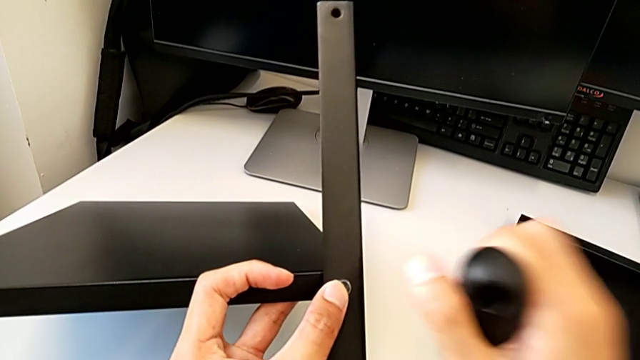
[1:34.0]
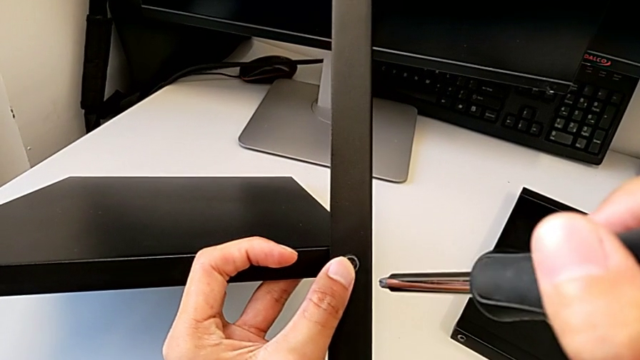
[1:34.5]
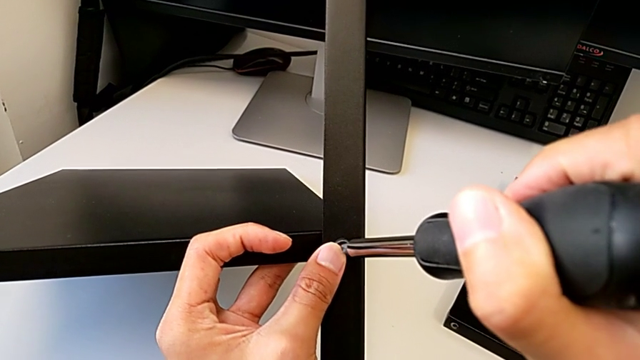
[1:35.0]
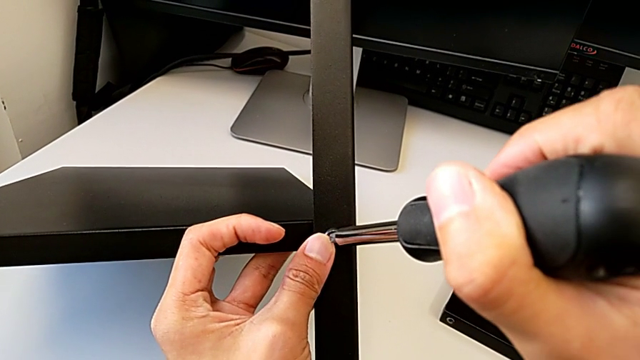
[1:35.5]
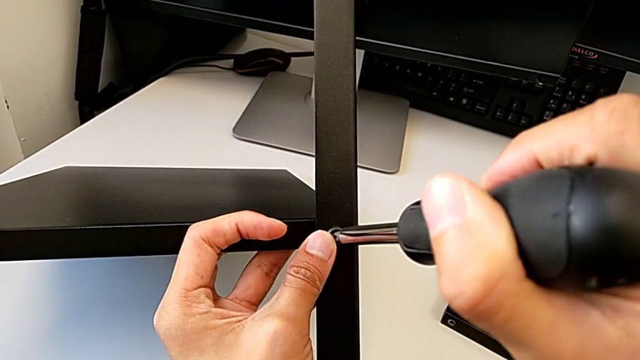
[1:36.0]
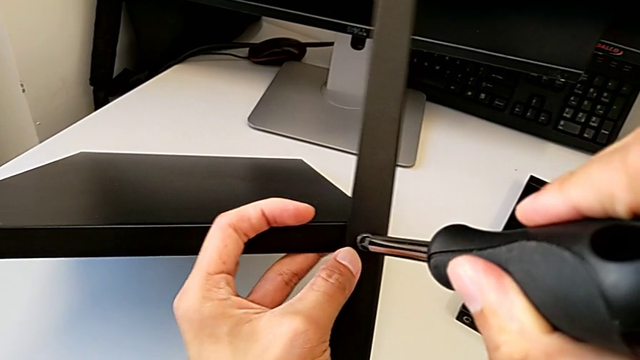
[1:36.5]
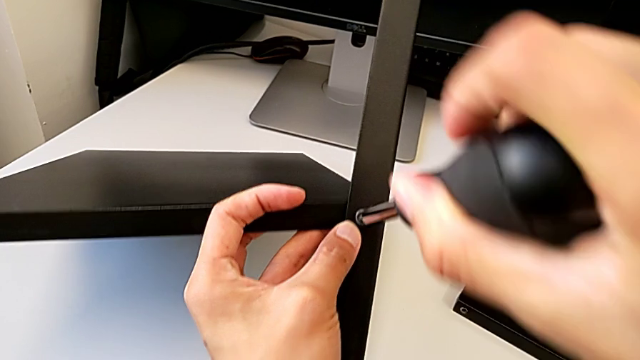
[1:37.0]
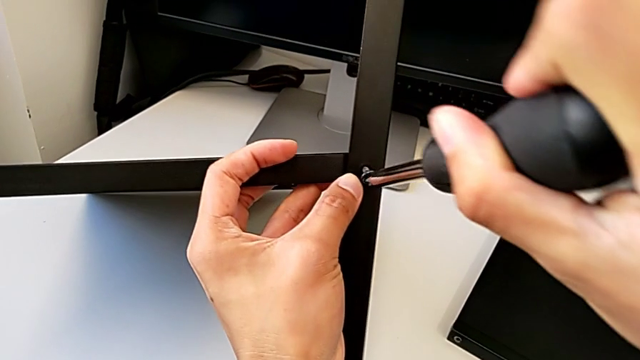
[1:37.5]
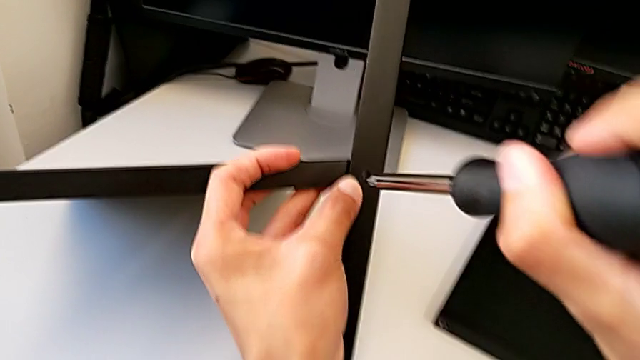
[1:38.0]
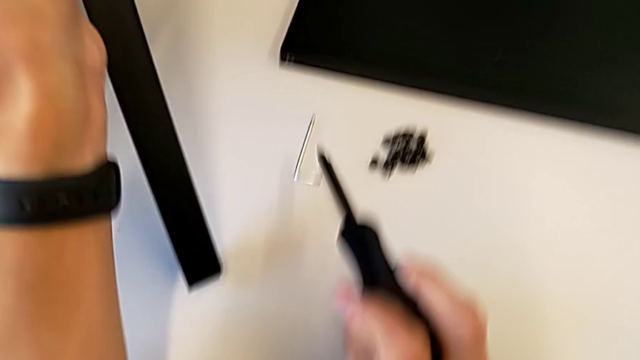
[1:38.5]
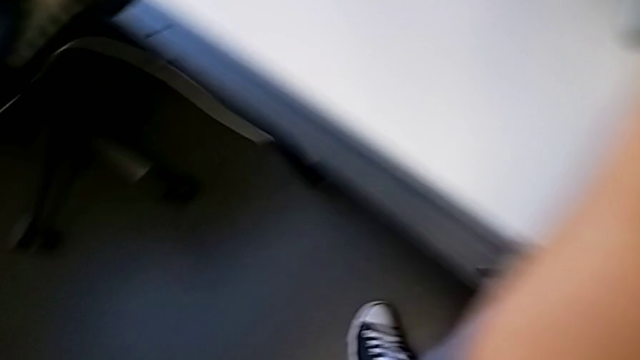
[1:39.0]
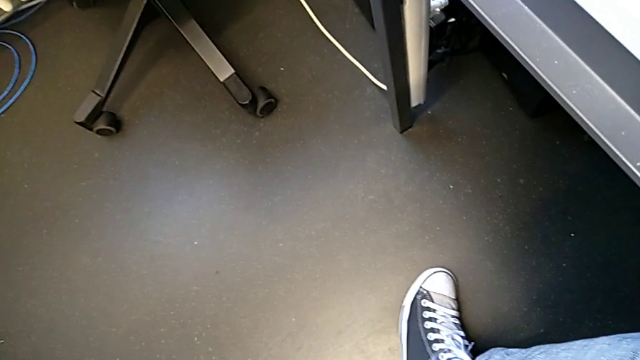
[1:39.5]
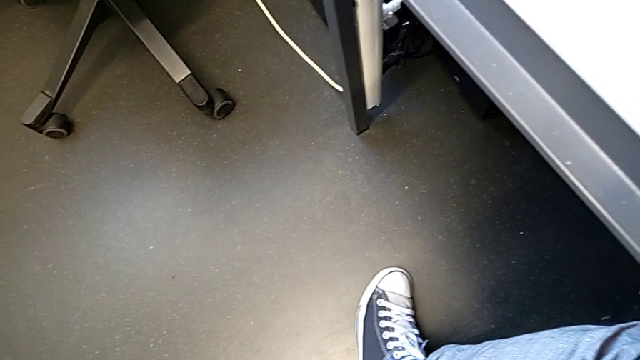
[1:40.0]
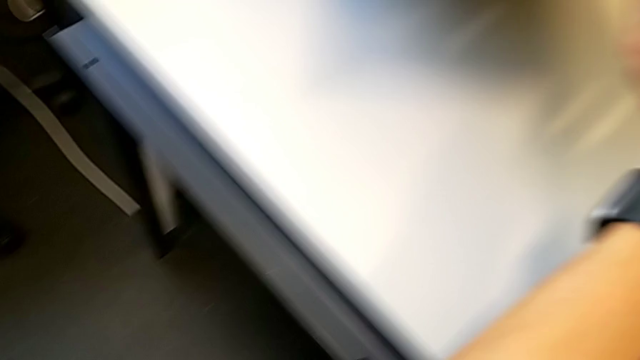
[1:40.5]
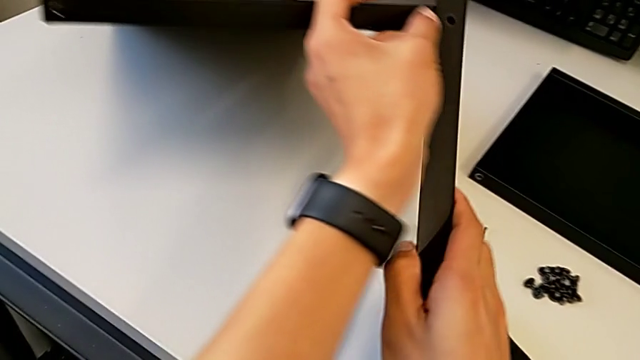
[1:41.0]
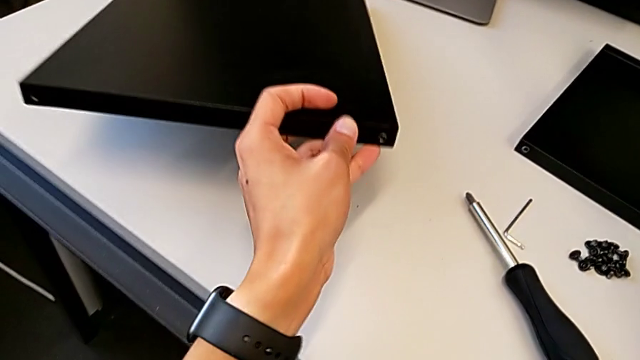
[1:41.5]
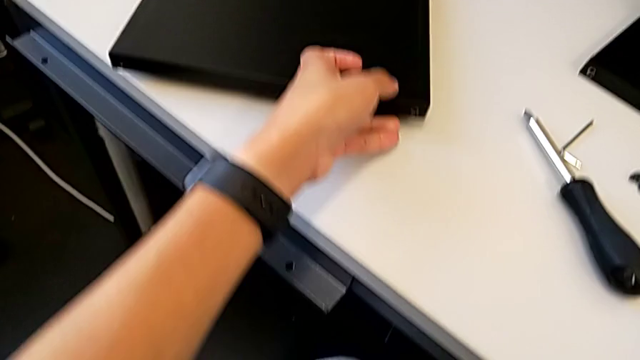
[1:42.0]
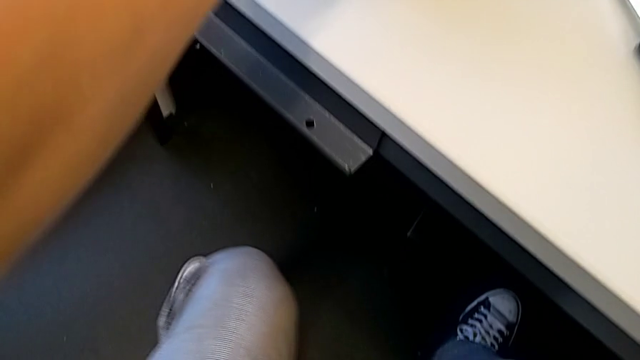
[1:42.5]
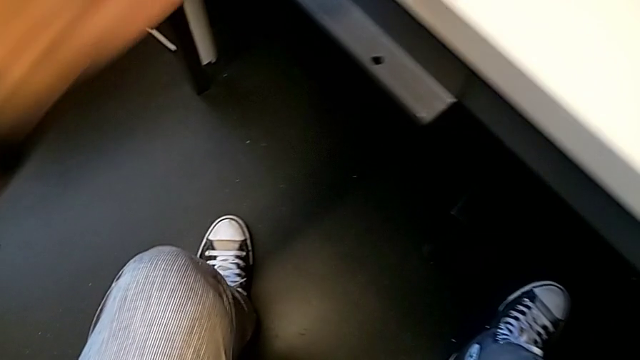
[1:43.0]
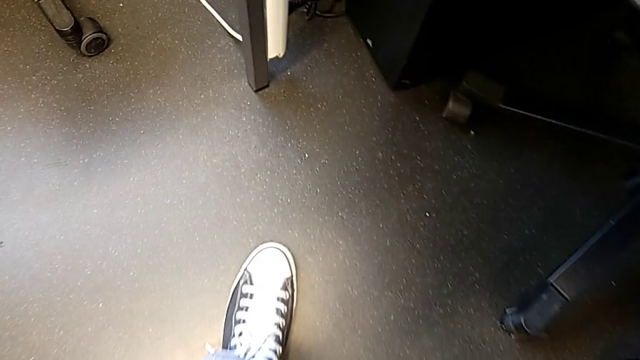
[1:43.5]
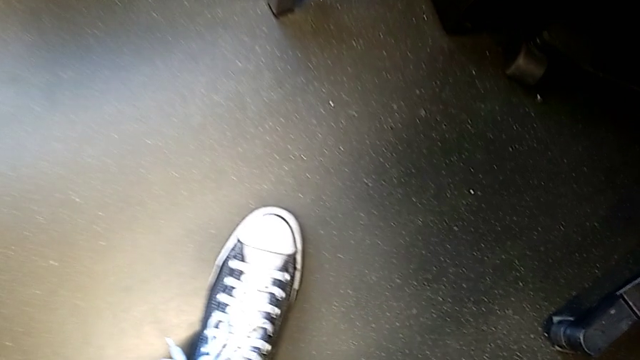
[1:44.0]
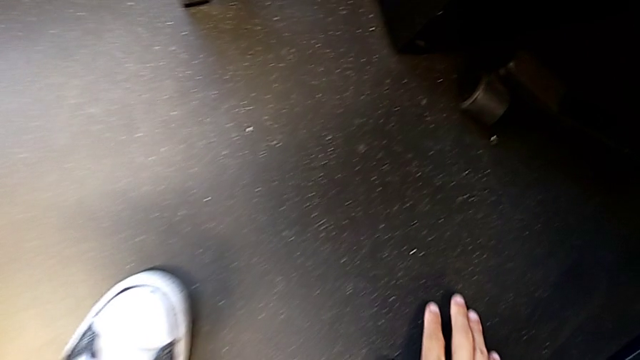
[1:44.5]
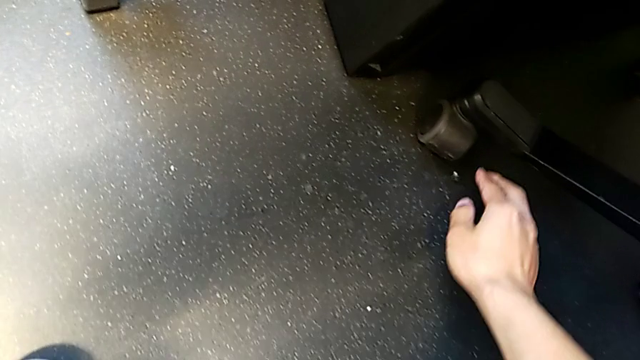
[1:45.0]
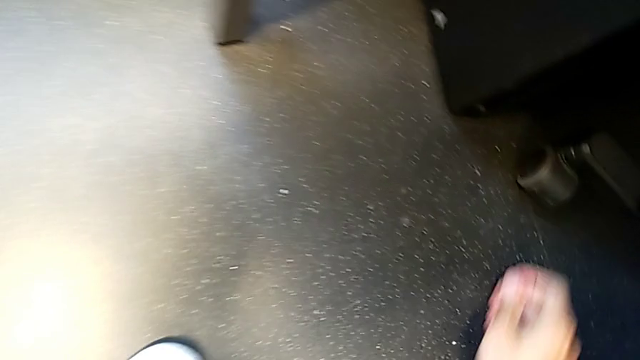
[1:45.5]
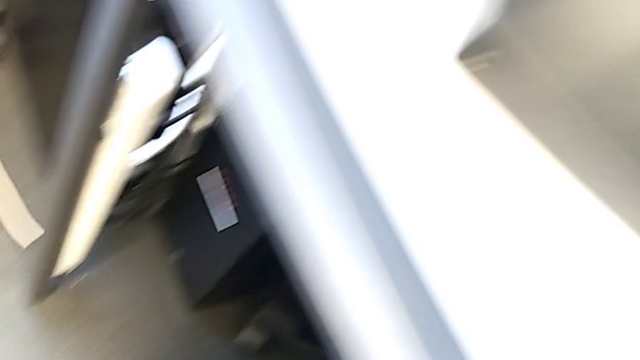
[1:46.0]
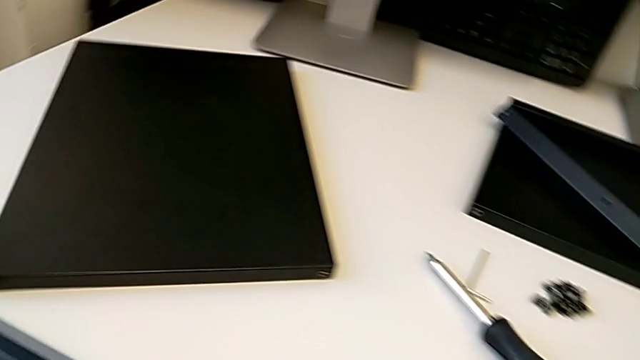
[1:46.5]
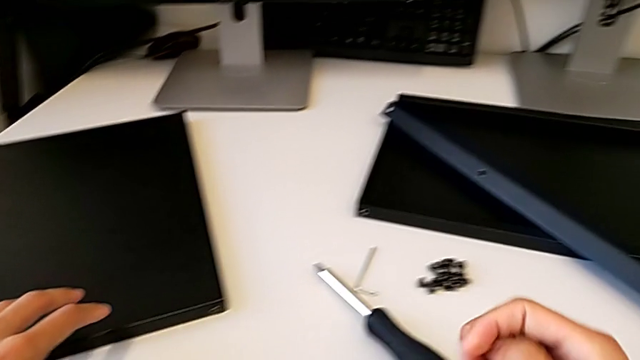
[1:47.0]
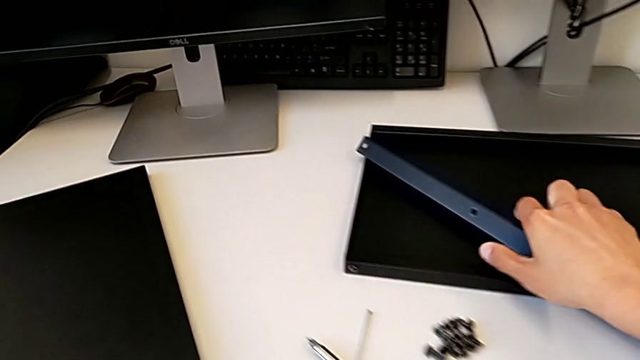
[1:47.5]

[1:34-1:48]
The camera wearer is assembling the first leg with the shelf of the table. They hold the screwdriver and place the hex socket head.

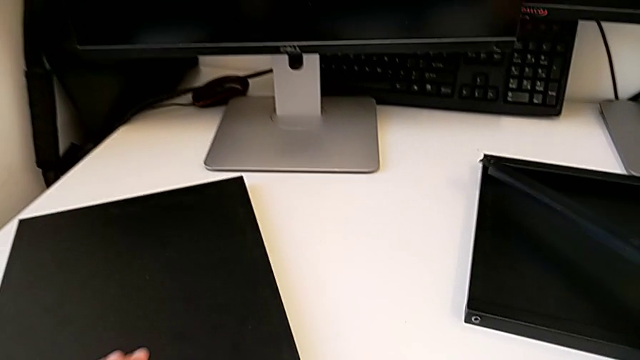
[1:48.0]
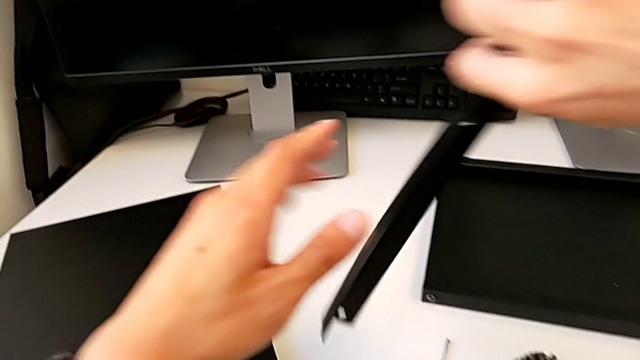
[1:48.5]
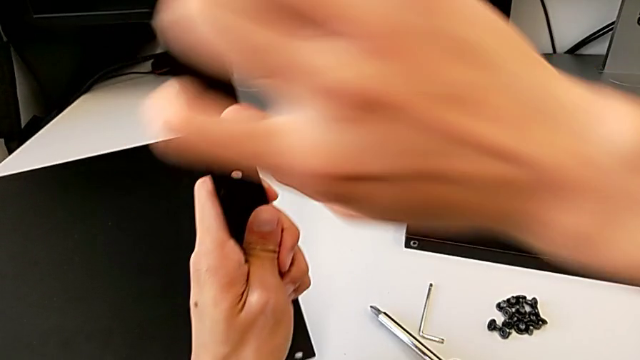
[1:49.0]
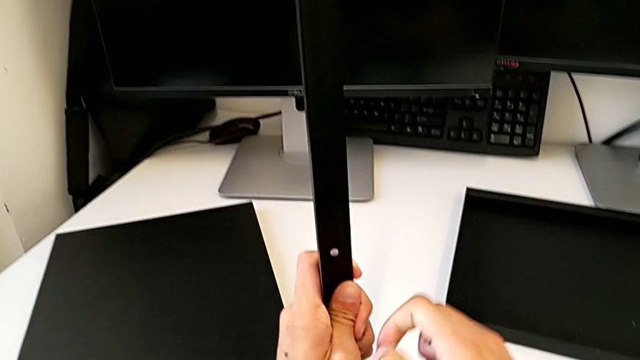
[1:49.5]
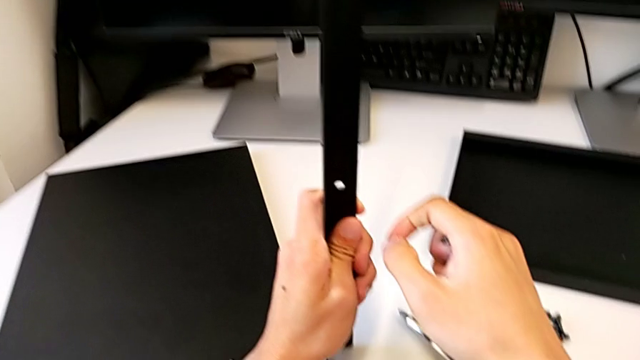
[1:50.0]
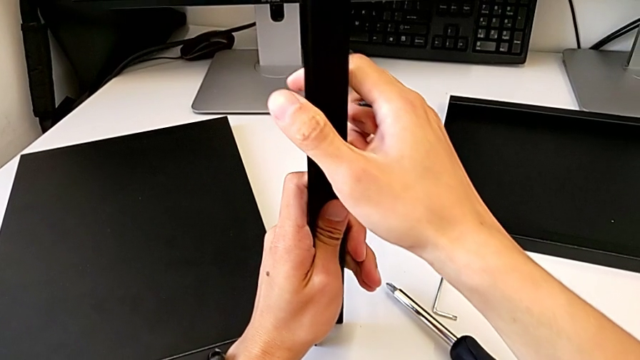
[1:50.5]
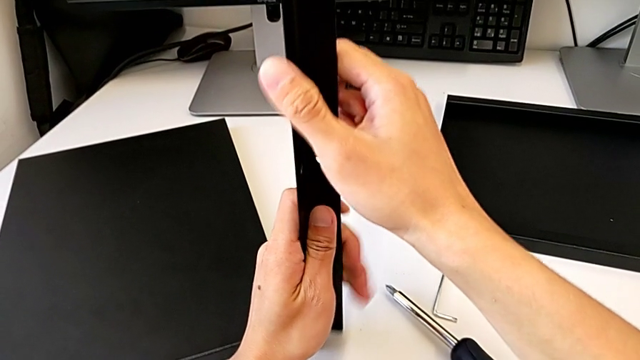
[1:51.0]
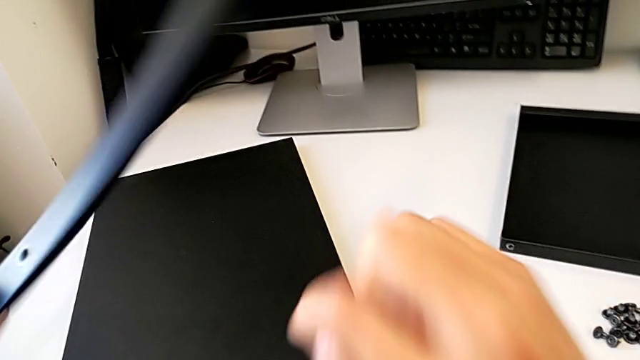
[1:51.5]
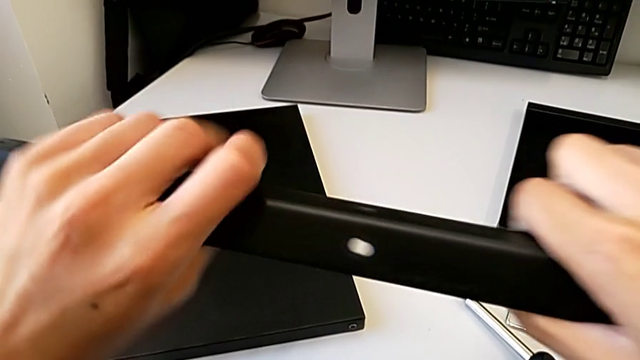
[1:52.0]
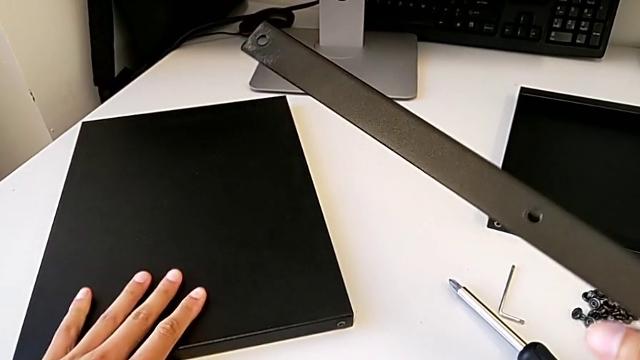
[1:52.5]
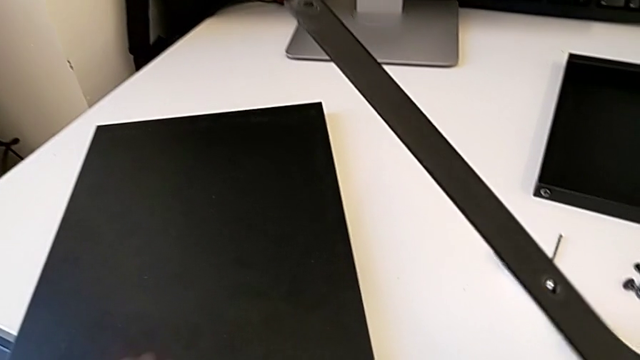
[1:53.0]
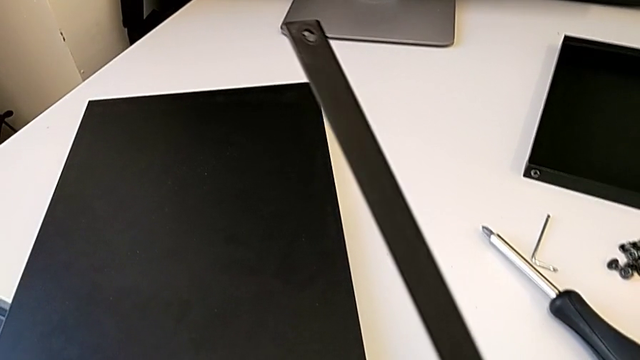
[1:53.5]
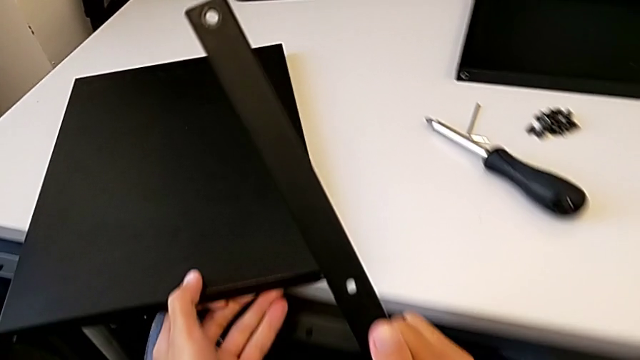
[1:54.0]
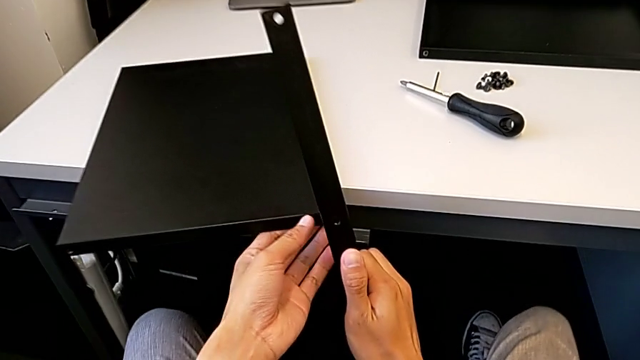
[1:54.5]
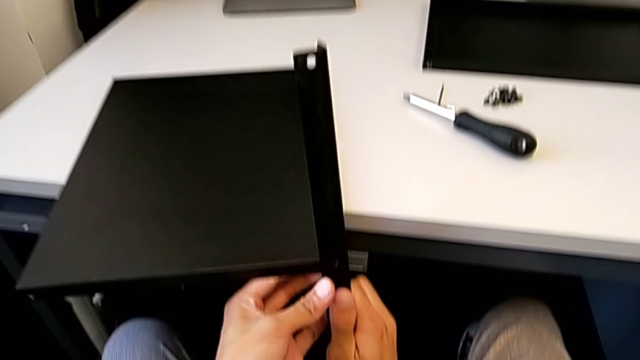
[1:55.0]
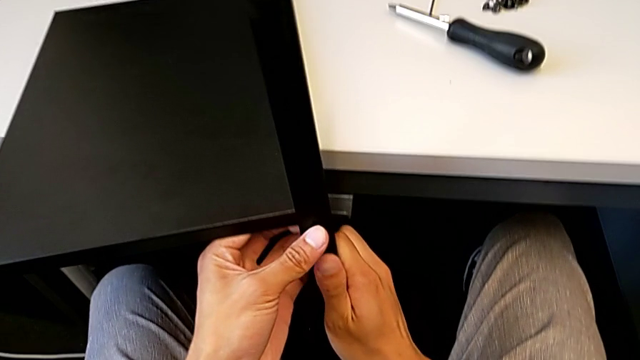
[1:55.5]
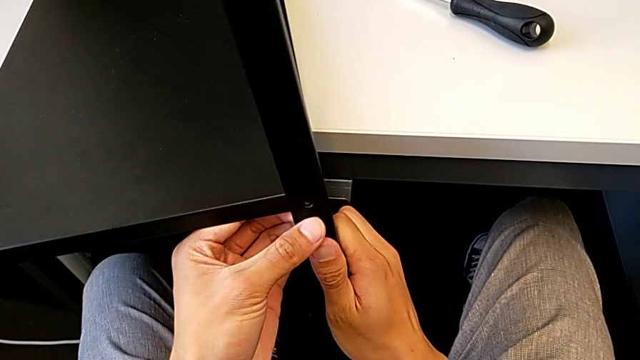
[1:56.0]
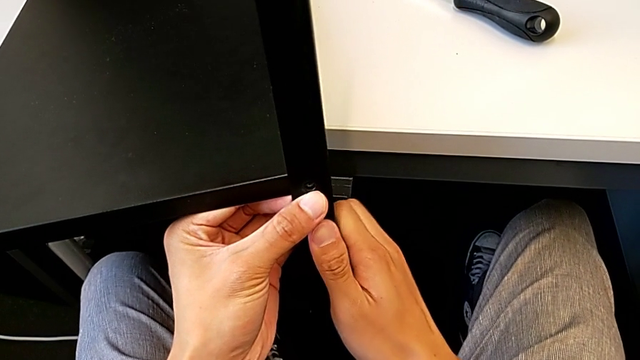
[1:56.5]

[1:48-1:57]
The camera wearer is assembling the first leg with the shelf of the table. They hold the leg and assemble it.
